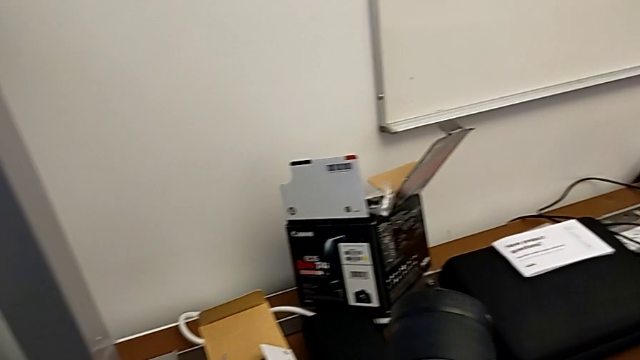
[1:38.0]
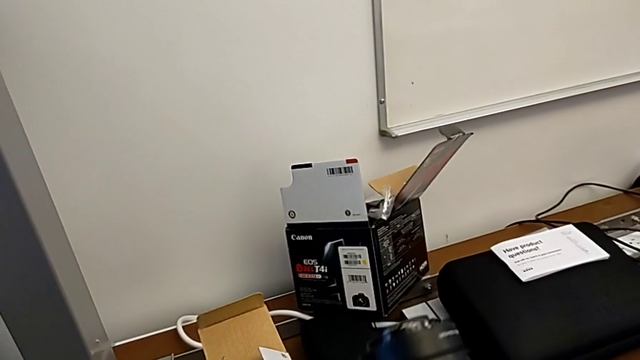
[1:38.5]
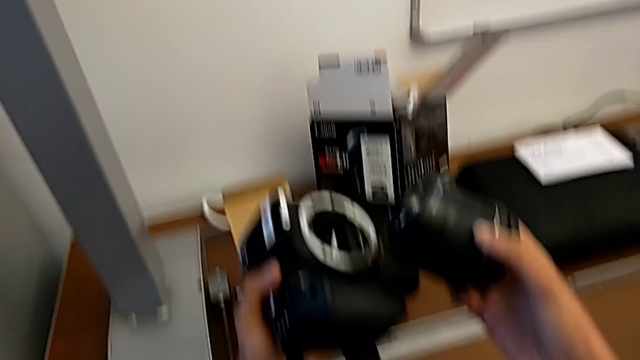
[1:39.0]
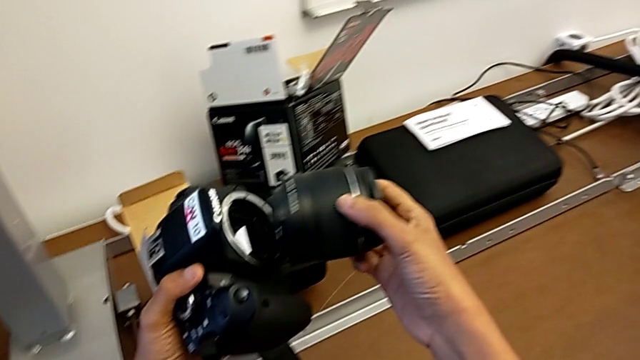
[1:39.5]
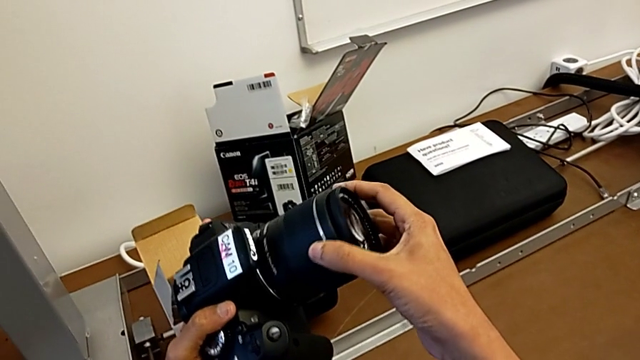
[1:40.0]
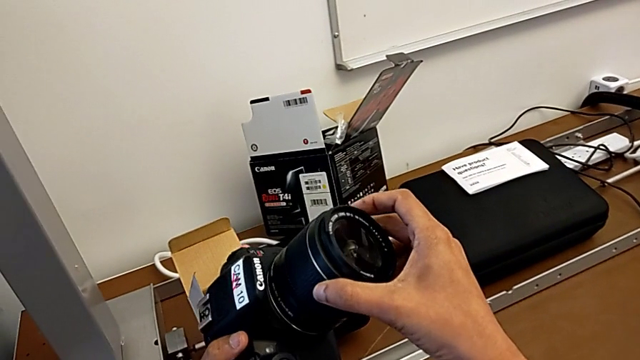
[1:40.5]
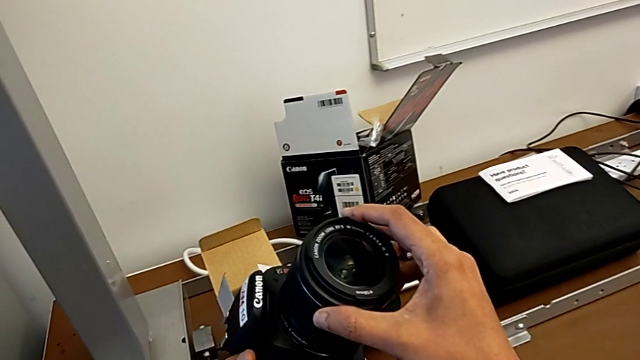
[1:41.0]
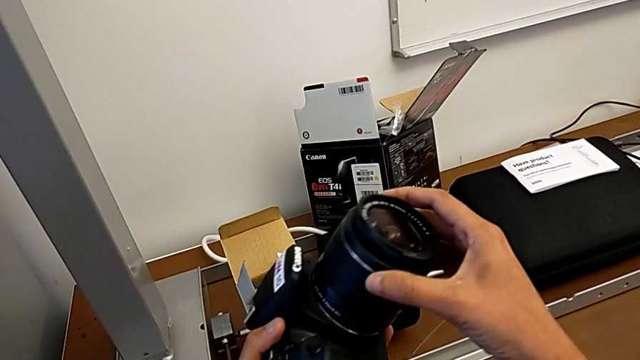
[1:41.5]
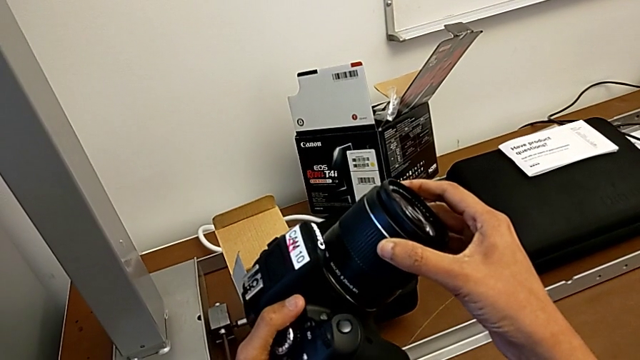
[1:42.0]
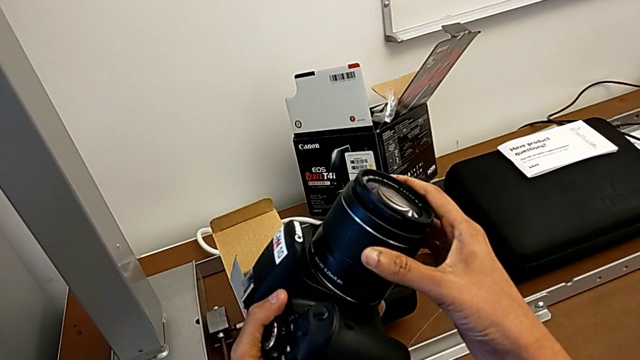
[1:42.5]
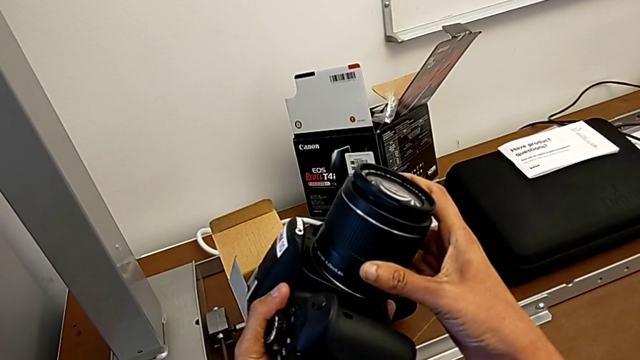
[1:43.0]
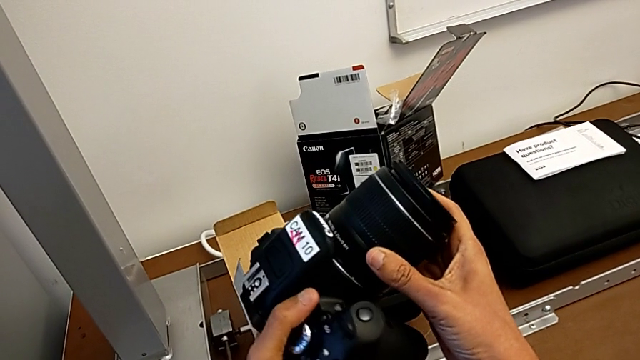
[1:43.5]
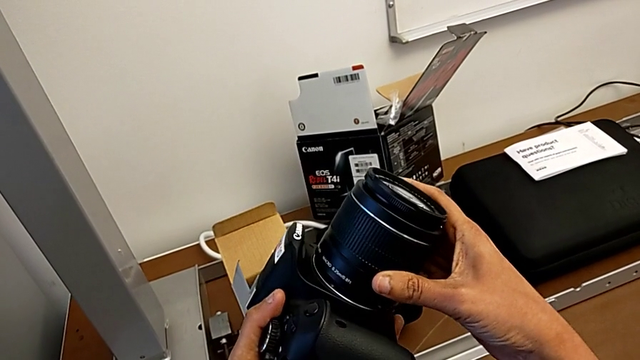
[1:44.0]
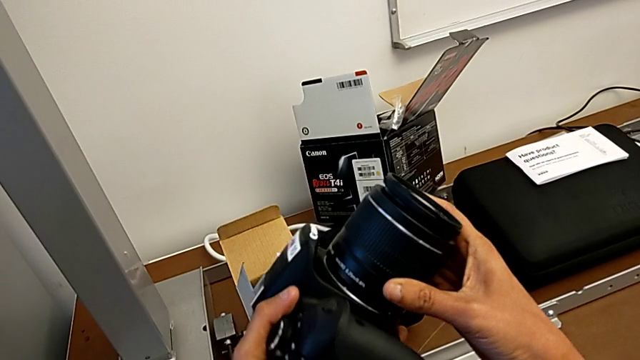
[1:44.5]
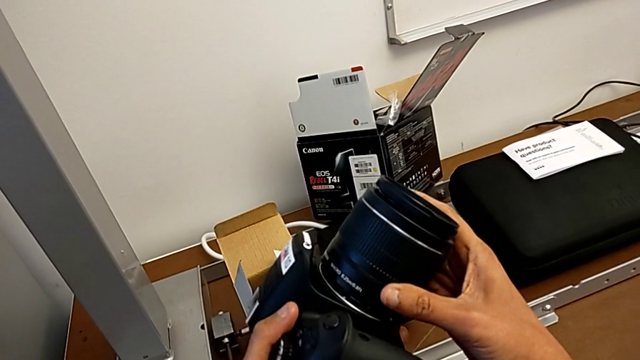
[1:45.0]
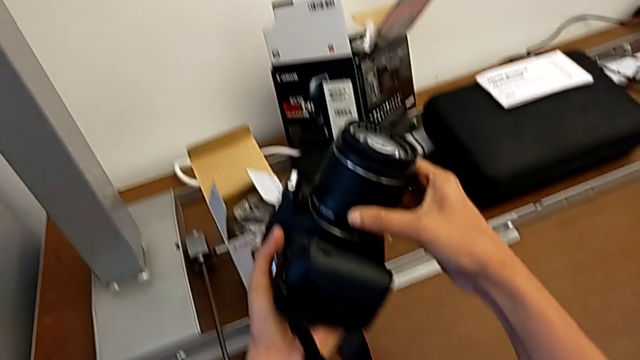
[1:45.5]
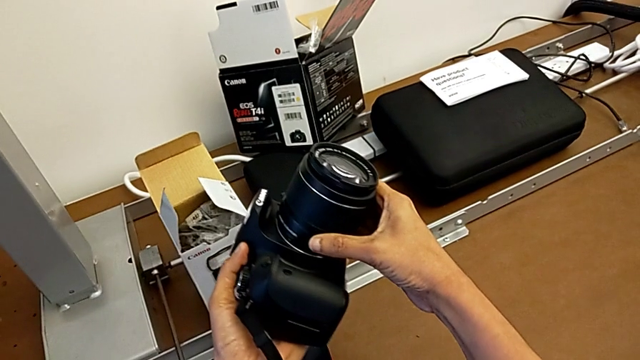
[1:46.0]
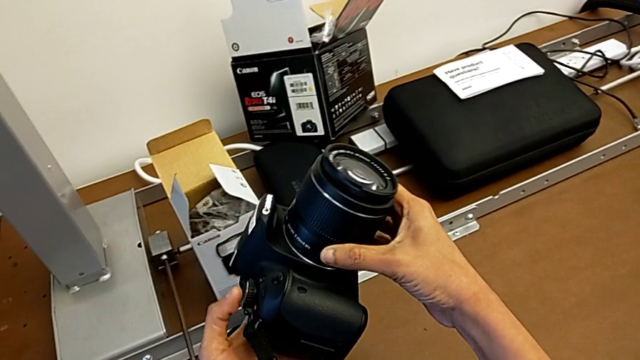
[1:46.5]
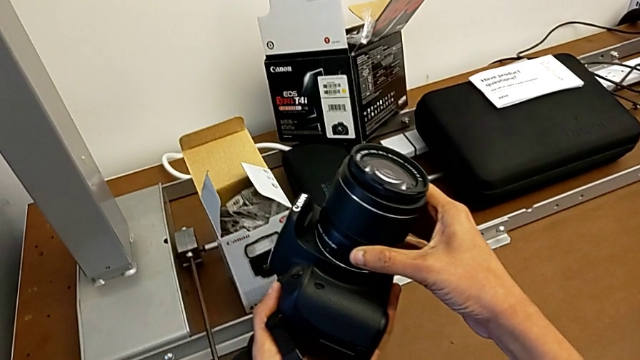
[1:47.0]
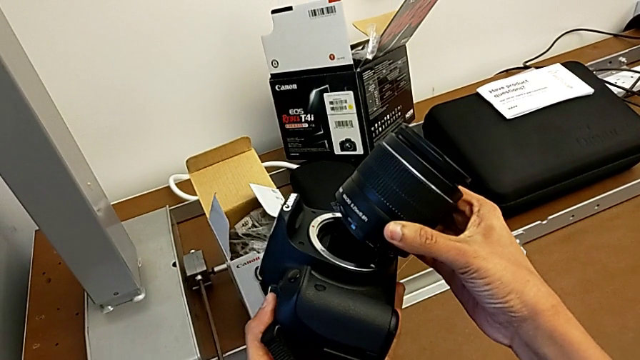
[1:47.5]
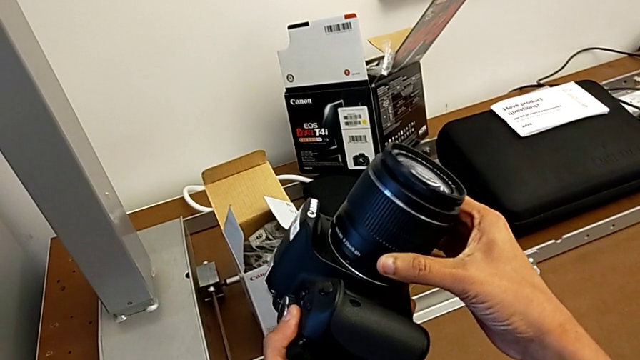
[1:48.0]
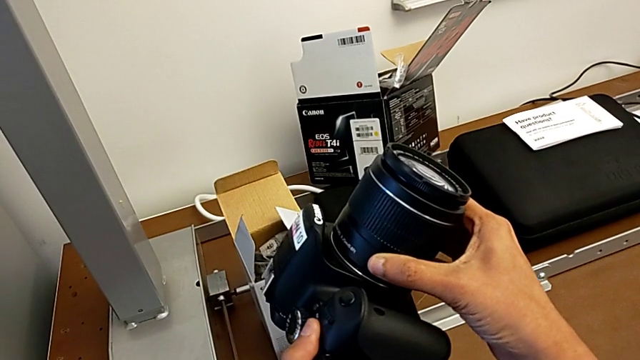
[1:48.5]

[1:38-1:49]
The camera wearer is attaching the lens. They place the lens and rotate it twice.

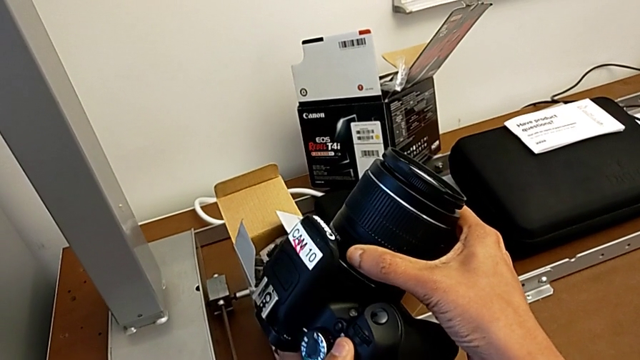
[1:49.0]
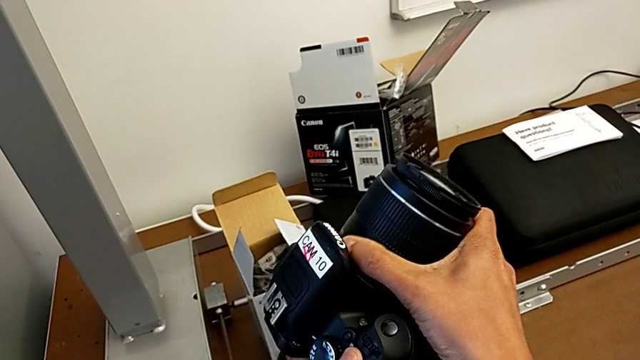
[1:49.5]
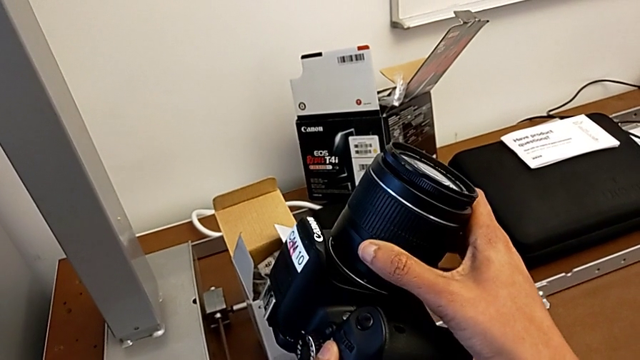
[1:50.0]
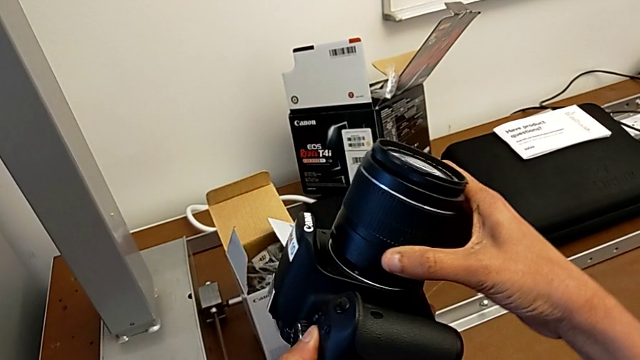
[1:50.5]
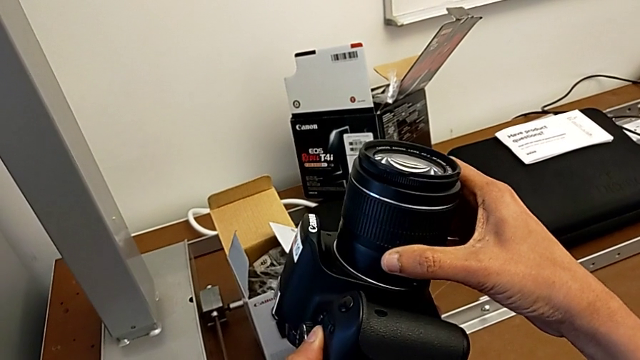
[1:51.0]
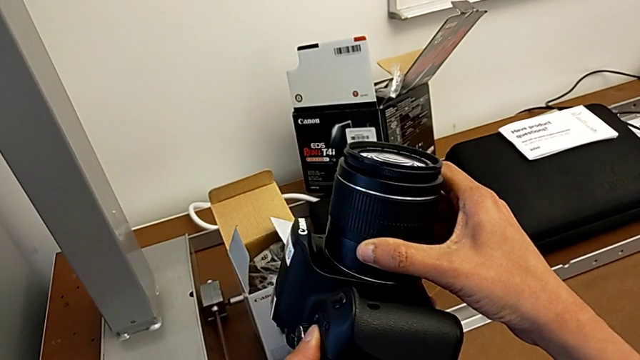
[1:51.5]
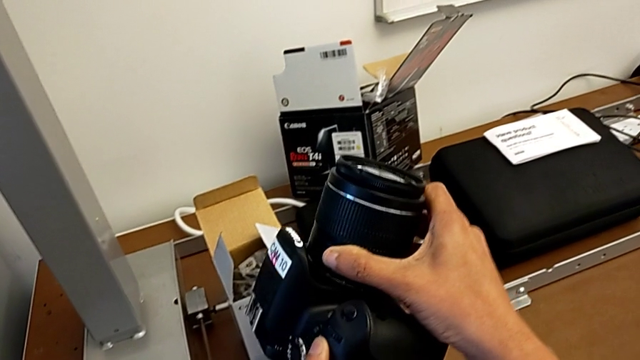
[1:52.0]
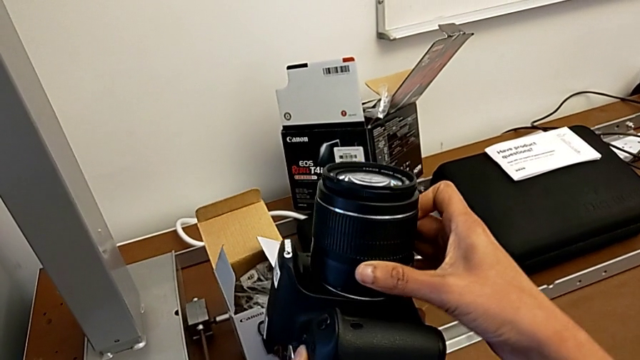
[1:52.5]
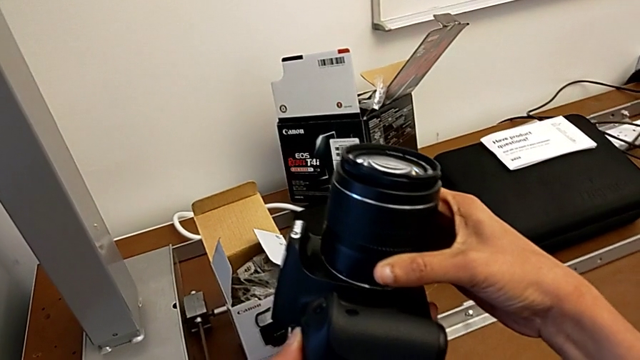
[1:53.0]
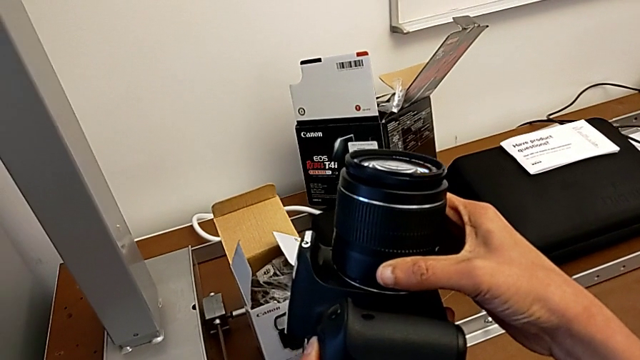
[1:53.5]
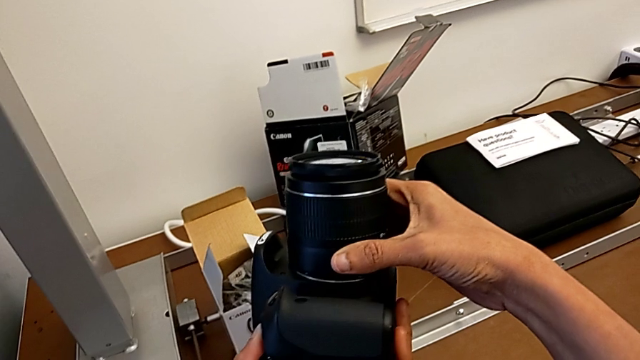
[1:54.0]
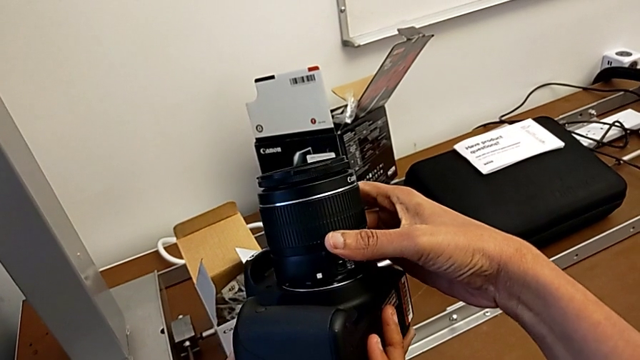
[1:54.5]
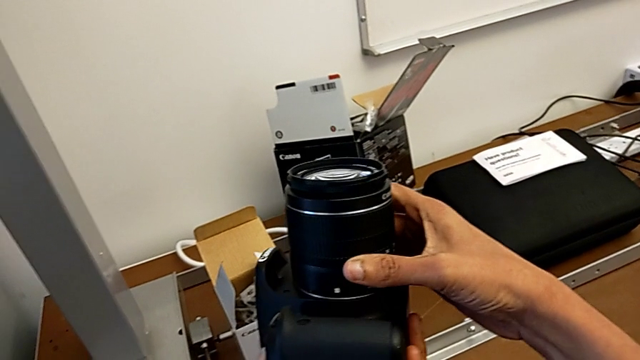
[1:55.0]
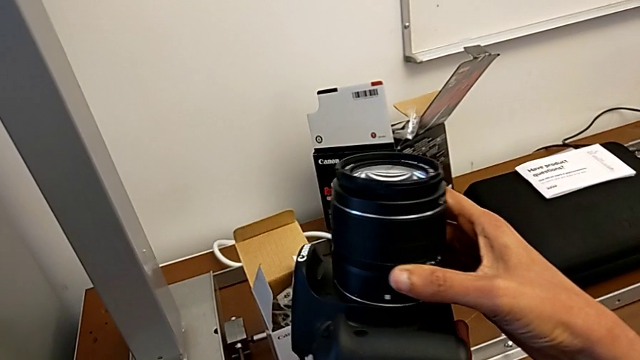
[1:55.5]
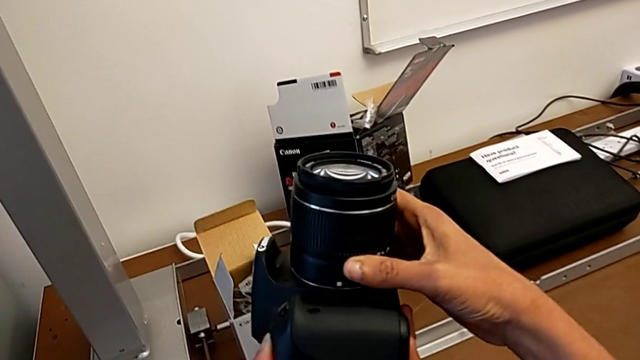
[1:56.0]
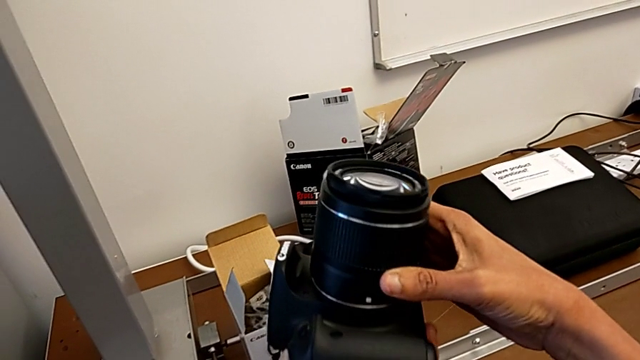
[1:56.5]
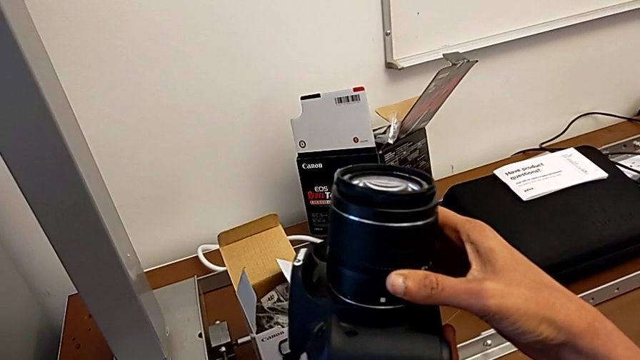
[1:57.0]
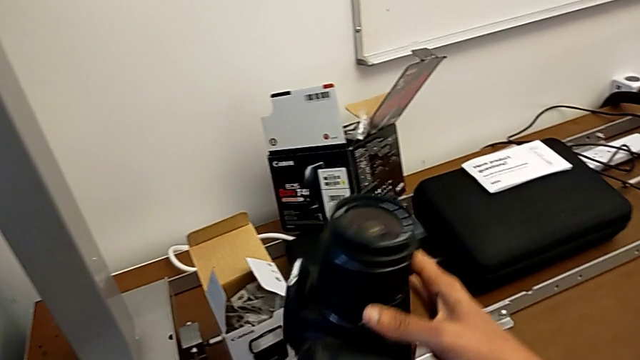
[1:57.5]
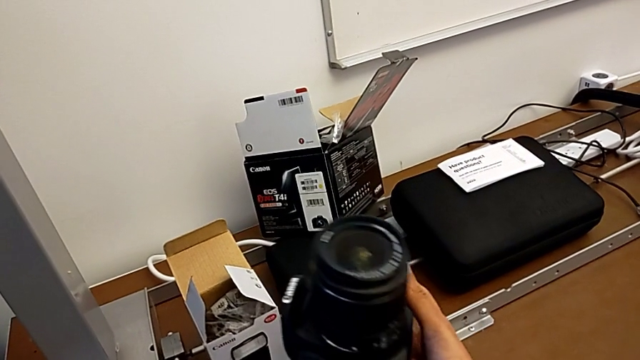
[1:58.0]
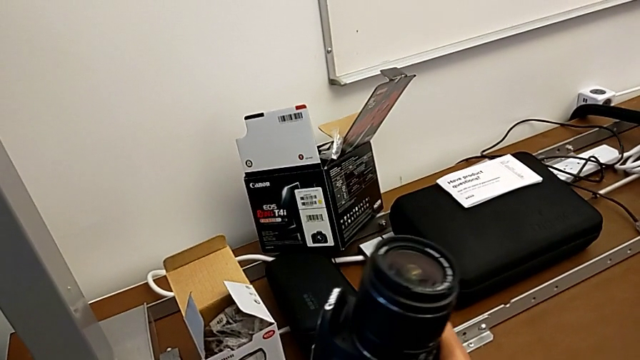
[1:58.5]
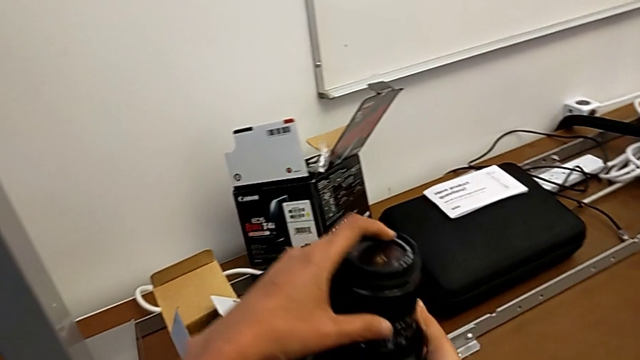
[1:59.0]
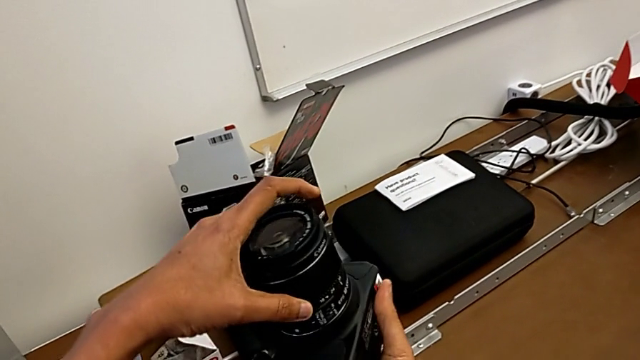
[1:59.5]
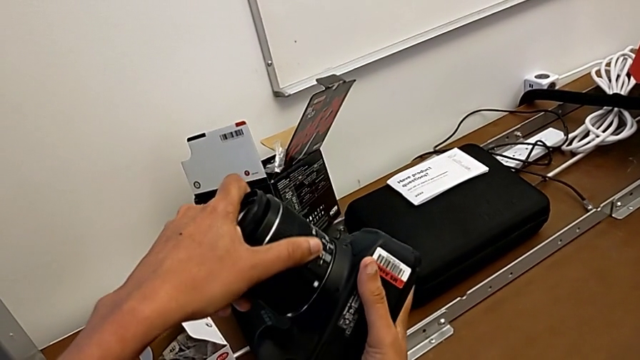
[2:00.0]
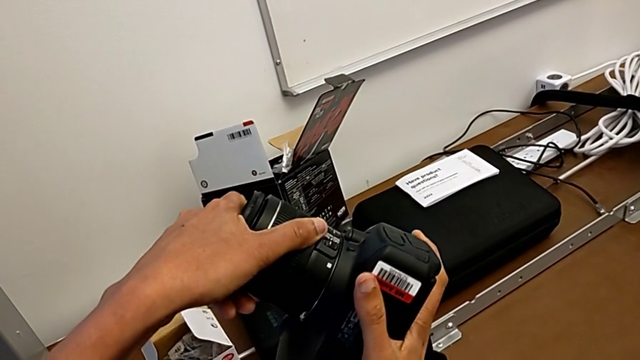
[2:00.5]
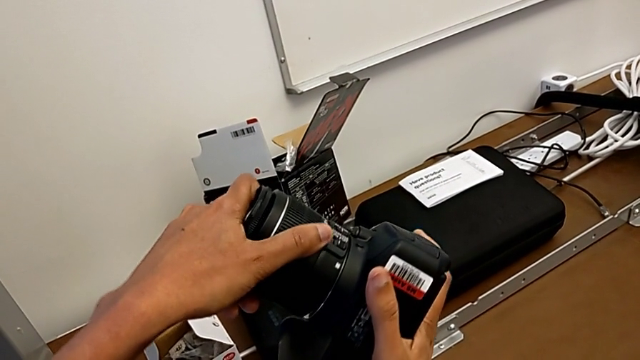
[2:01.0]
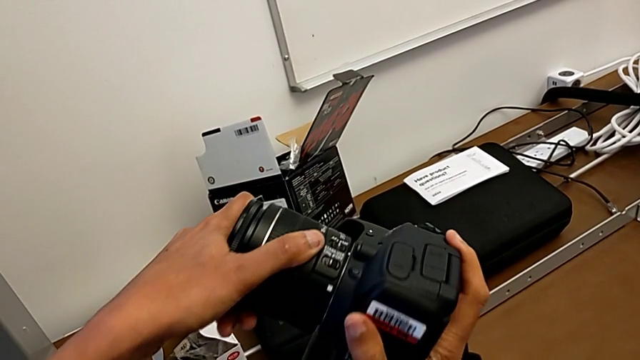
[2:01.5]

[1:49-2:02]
The camera wearer is attaching the lens. They rotate the lens and begin to rotate it.
